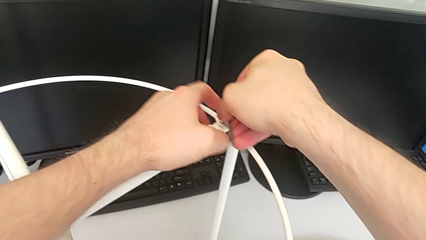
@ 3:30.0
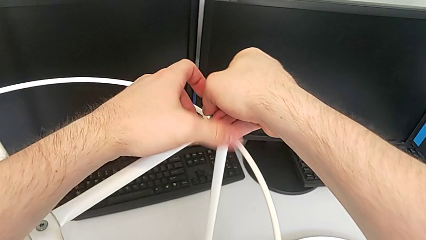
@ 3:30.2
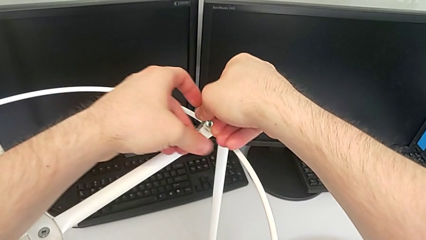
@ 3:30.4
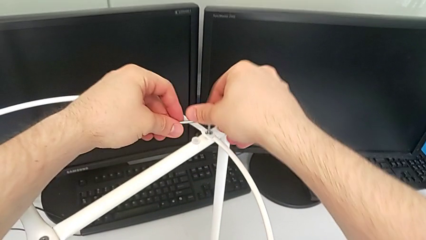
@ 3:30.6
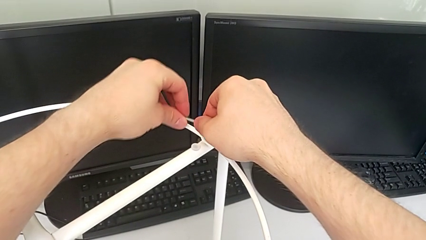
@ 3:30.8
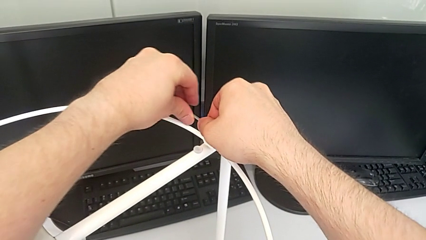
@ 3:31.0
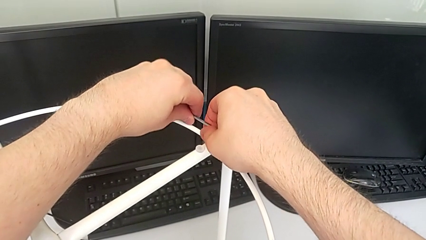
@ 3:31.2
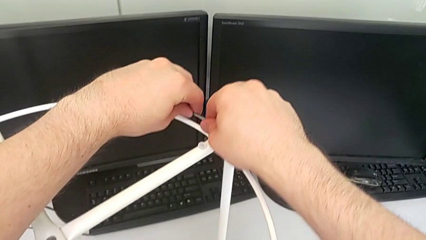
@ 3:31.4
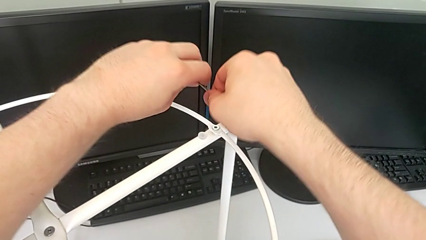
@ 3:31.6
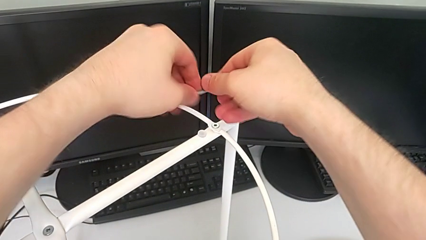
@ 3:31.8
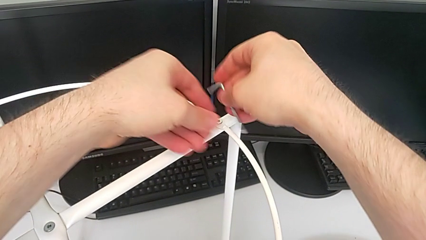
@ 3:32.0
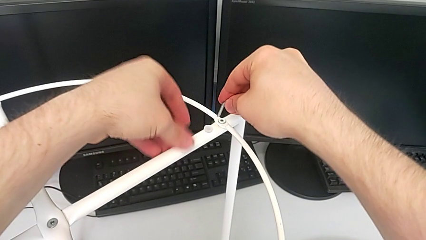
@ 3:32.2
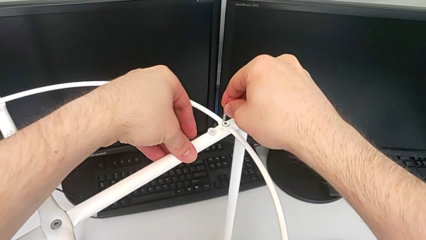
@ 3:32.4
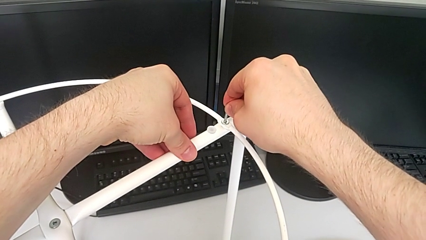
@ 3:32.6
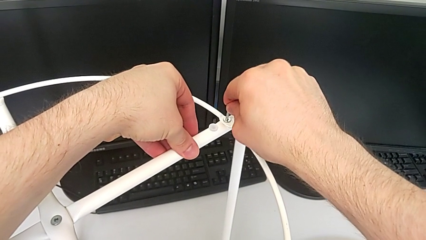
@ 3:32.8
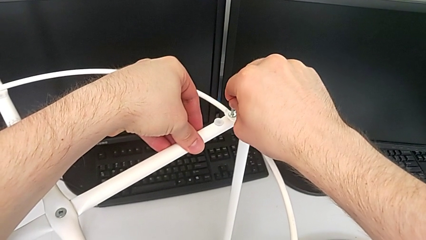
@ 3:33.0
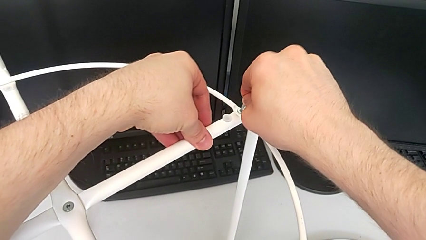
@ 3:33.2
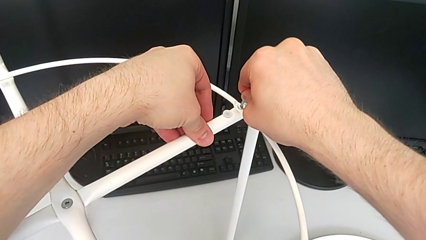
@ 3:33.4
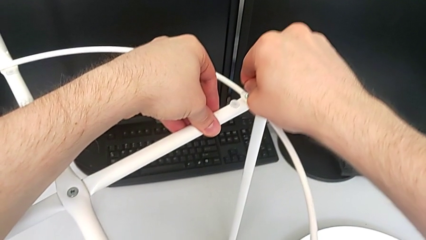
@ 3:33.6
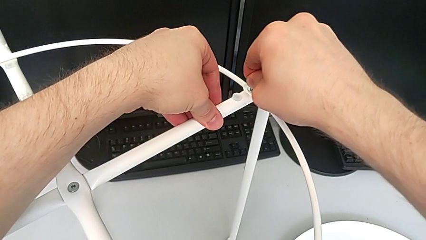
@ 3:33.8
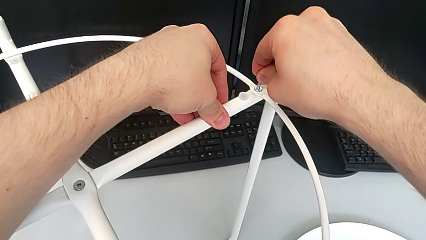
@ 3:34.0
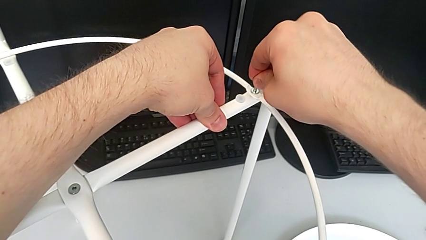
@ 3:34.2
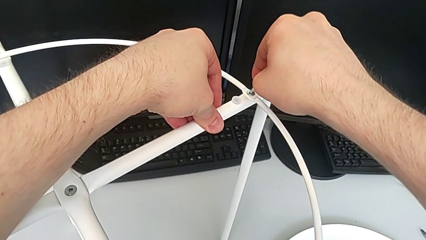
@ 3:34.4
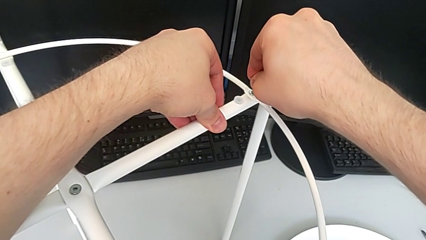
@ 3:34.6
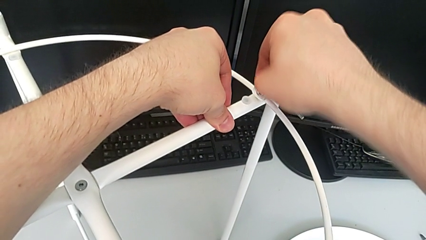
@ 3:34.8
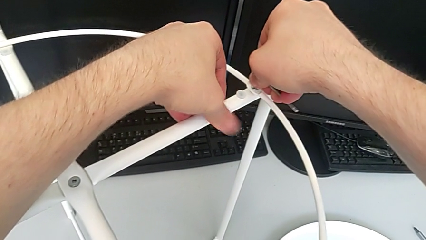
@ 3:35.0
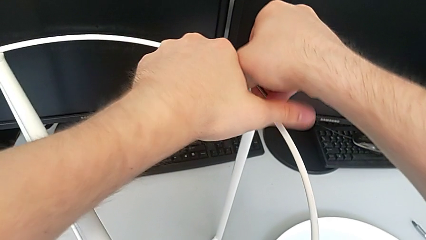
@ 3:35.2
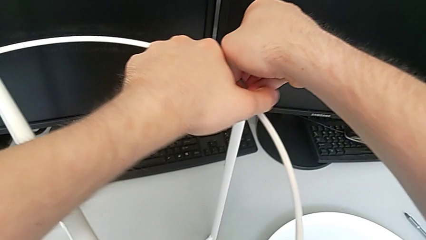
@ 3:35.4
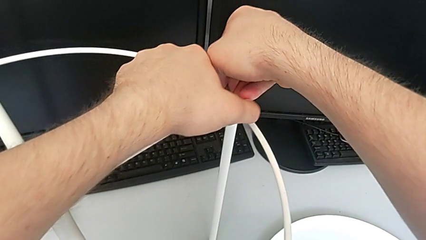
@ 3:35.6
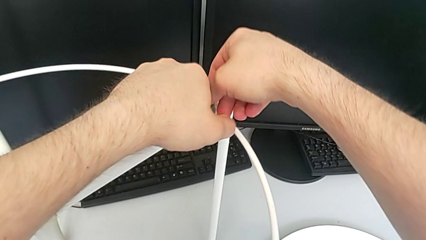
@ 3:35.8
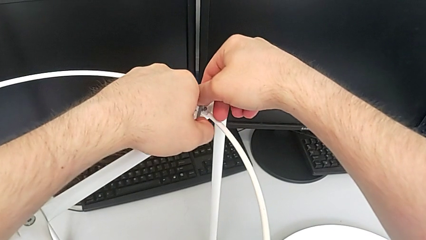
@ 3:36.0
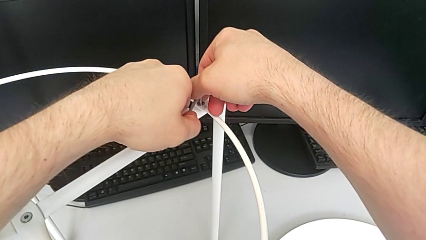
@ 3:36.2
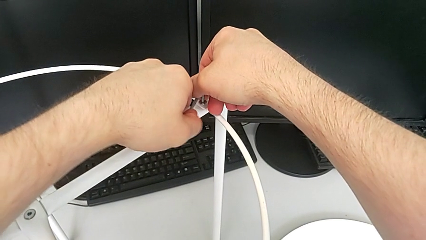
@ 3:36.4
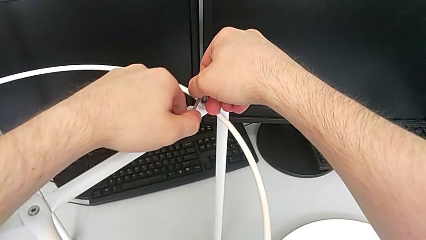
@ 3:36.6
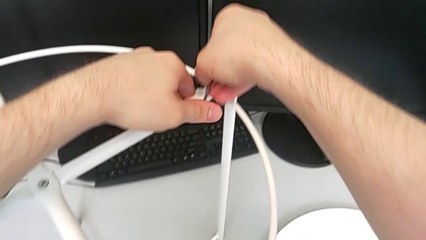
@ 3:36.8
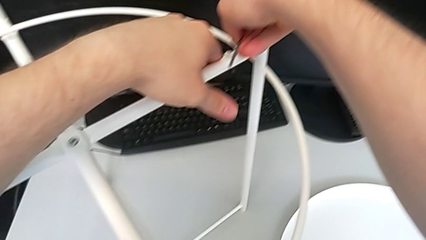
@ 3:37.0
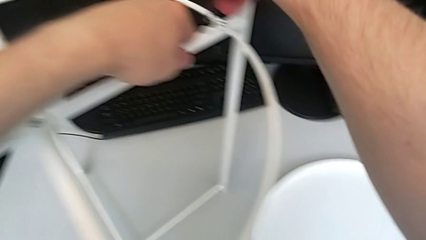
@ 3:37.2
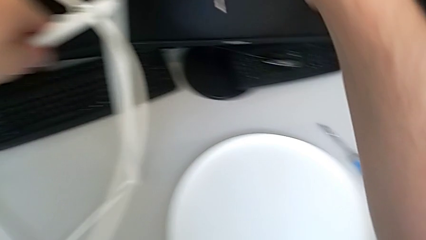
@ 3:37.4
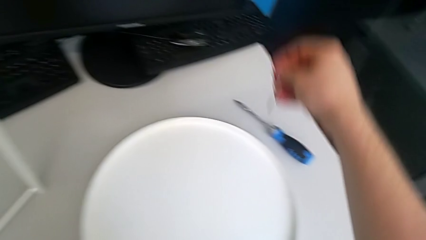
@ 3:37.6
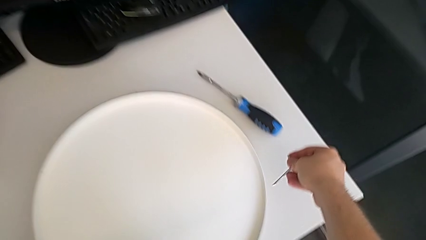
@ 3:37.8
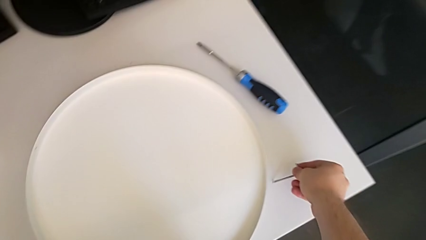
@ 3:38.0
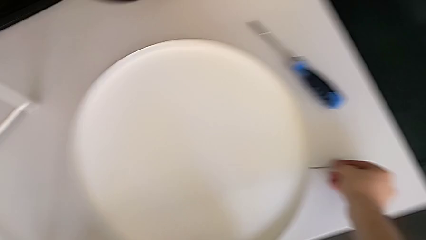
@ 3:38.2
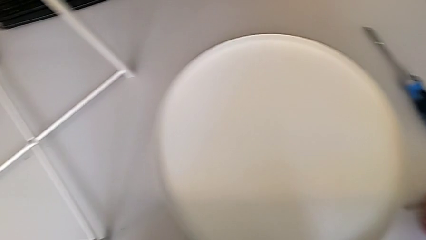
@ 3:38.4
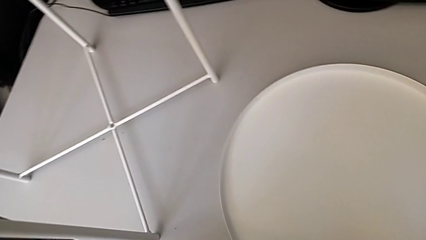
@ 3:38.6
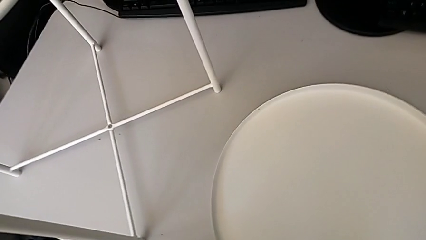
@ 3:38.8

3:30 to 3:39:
The camera wearer is assembling the circle to the legs. They screw the second hex socket head, withdraw the Allen wrench and place it.

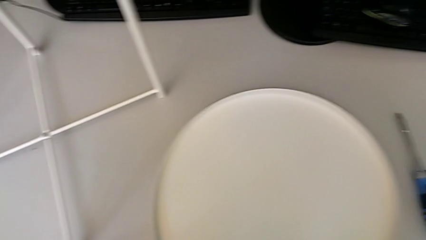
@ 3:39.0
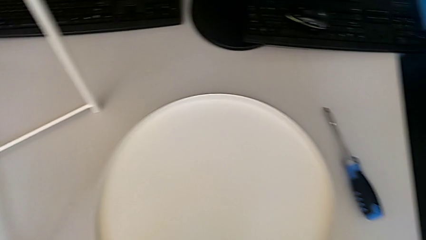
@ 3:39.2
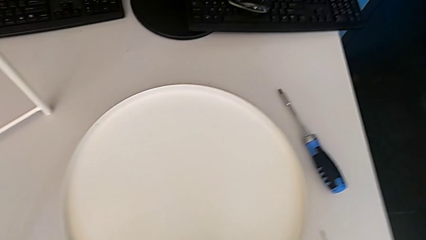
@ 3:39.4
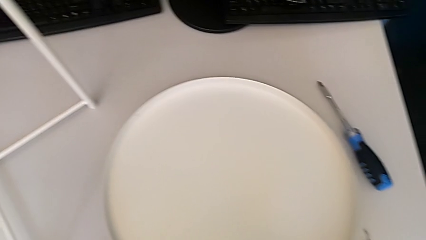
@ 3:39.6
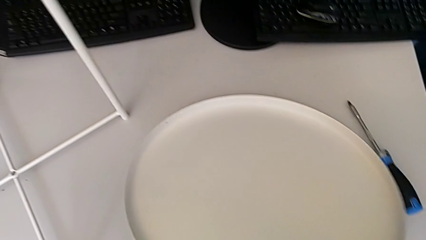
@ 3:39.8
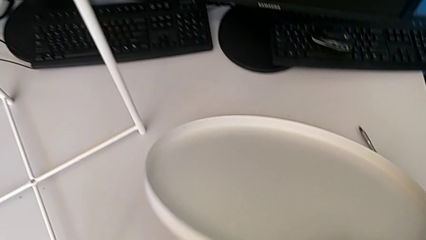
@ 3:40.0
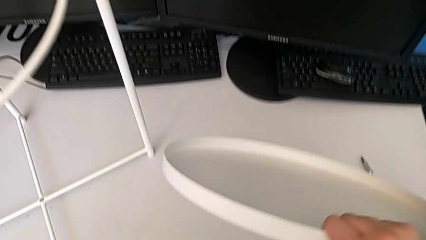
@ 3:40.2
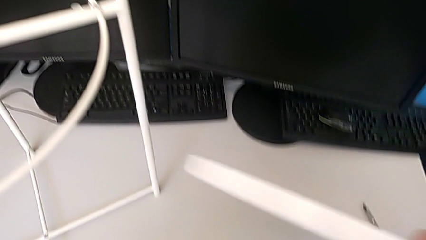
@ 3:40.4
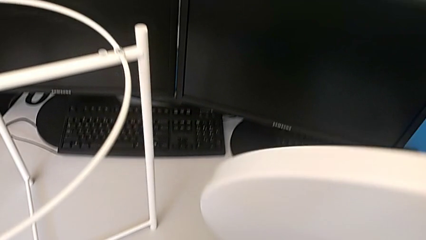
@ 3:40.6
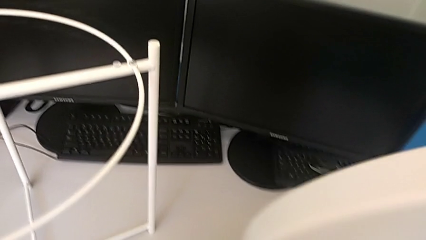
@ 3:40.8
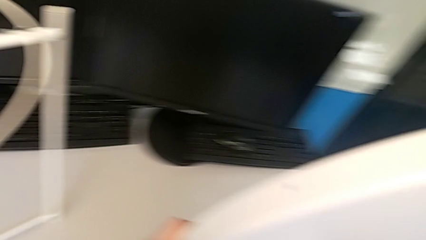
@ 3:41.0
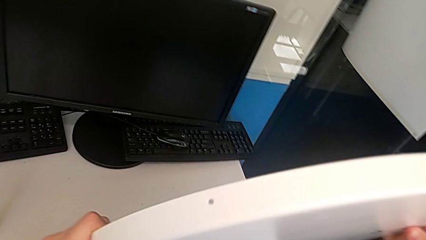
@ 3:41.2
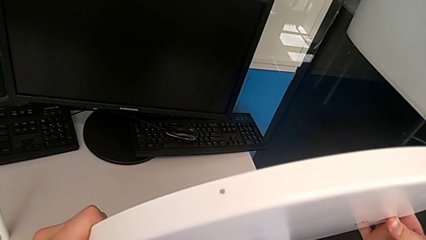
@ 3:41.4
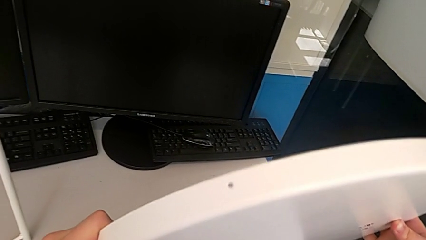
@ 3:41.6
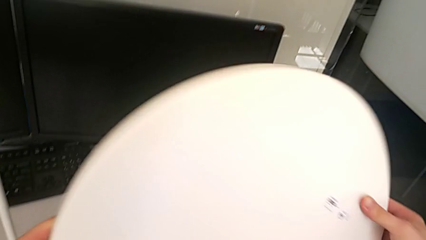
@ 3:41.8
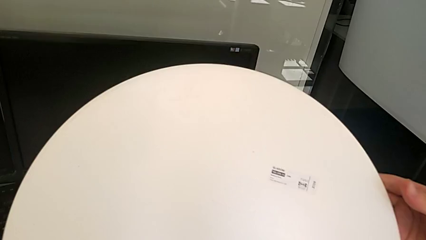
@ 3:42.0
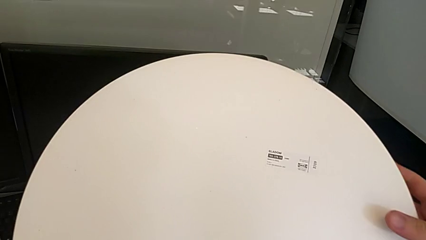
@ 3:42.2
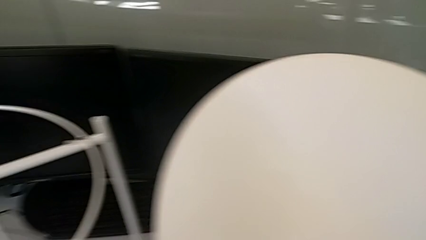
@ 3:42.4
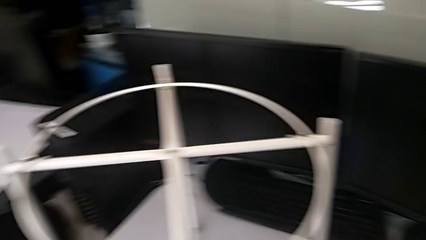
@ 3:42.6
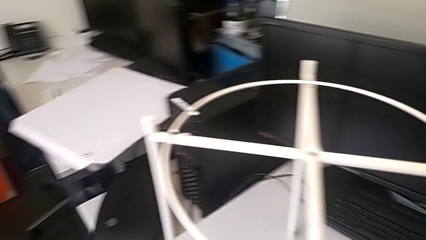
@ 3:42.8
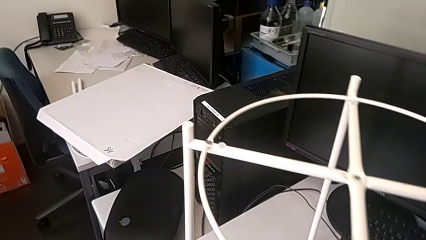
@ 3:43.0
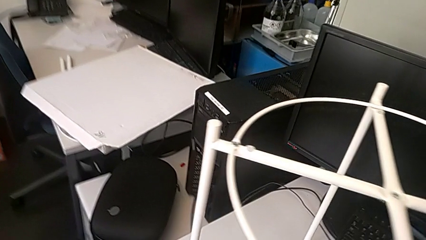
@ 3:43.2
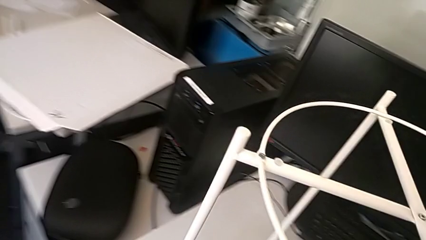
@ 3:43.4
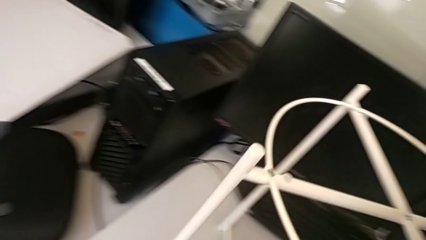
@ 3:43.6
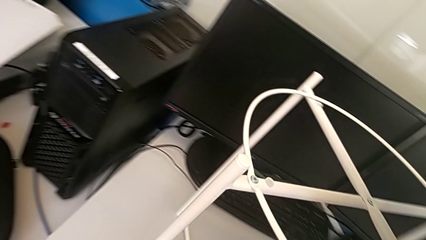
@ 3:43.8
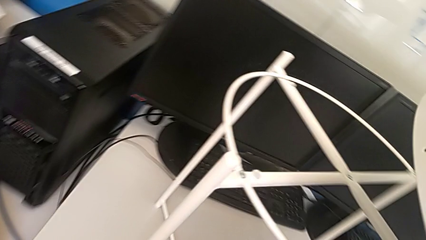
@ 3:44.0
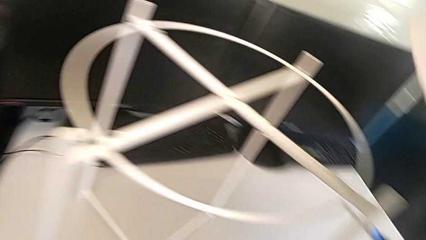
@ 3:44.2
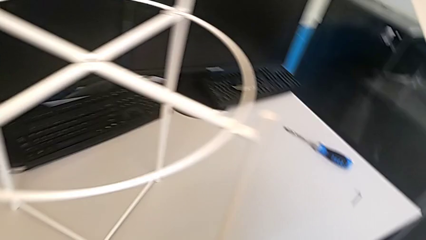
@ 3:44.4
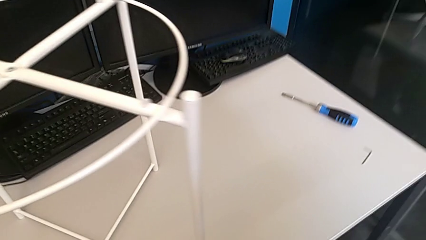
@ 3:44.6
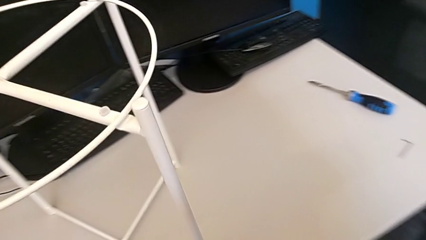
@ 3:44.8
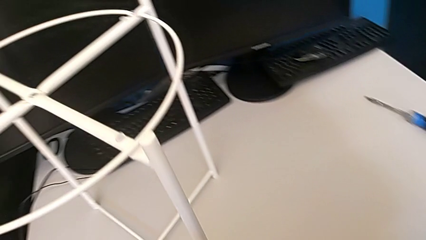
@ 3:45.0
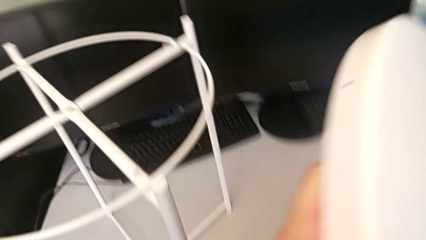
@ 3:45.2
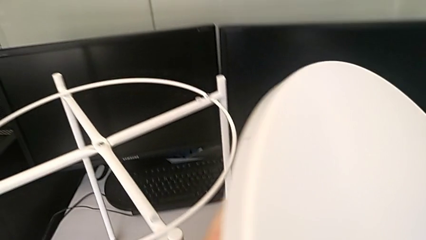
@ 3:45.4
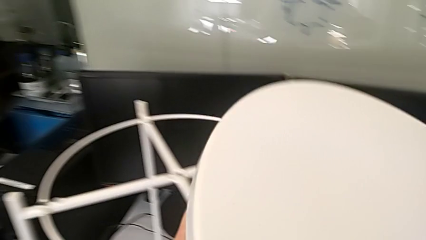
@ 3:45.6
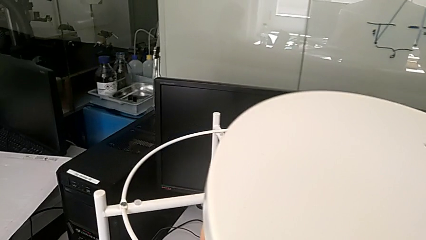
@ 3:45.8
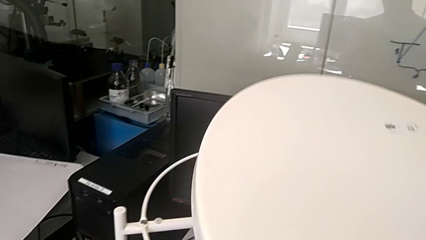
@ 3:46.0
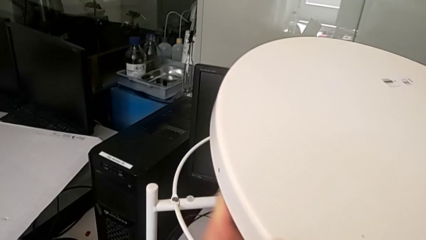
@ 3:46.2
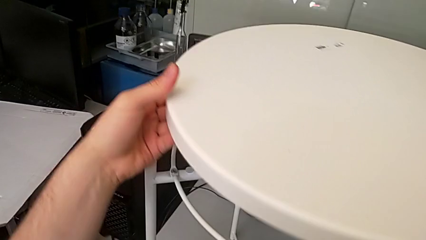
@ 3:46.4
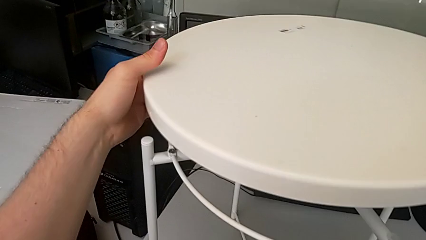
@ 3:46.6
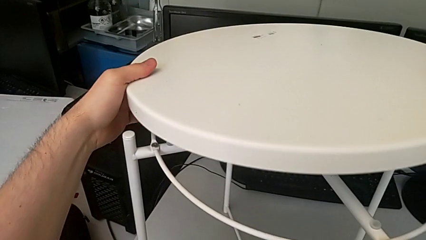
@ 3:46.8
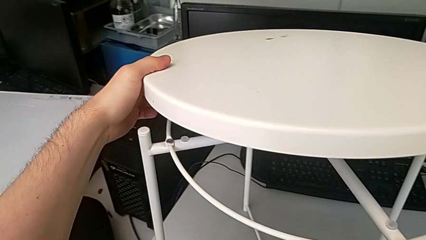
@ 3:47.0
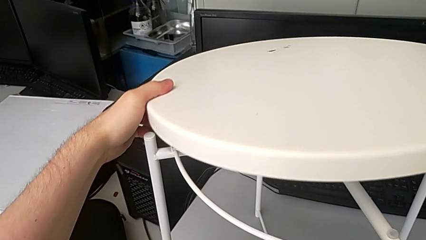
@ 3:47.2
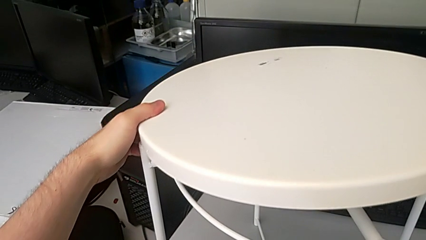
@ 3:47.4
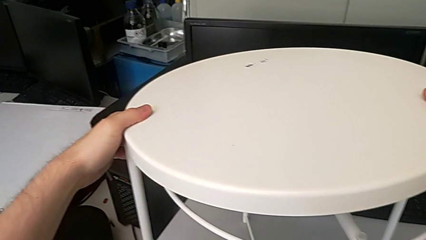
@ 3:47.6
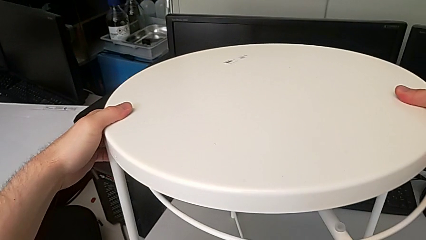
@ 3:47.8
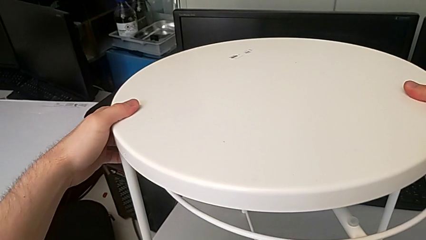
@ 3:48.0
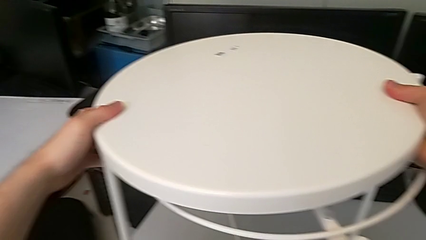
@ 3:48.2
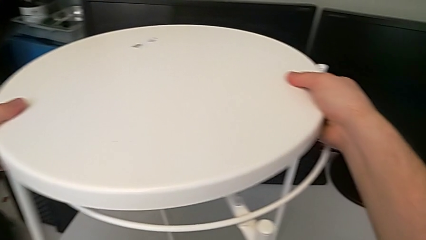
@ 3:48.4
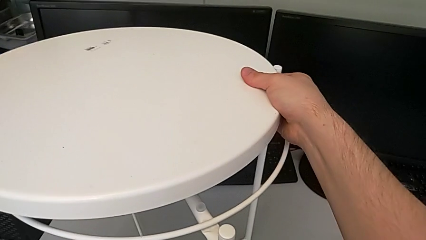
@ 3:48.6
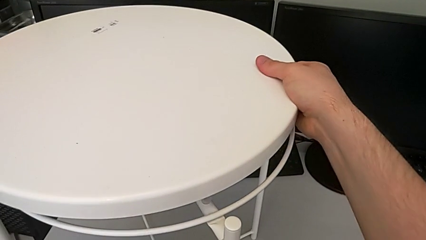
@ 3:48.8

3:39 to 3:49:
The camera wearer is assembling the tray. They grab the tray, inspect it, inspect the tray table and wrongly align the tray, assembling it upside down.
